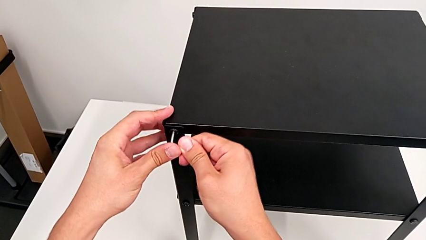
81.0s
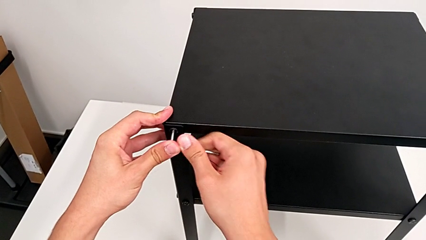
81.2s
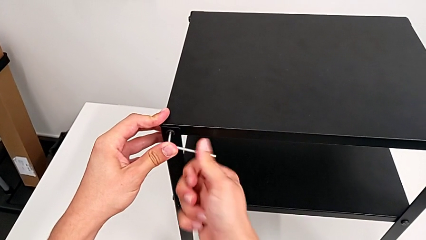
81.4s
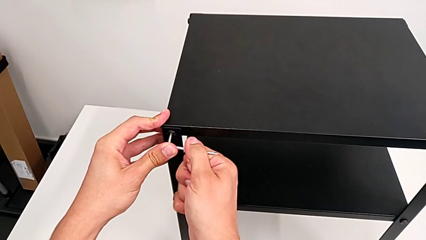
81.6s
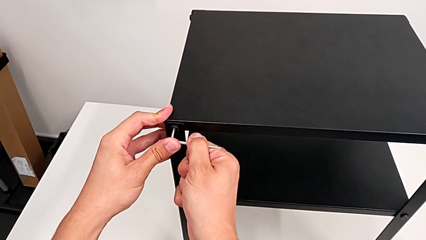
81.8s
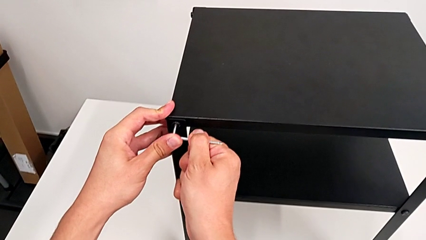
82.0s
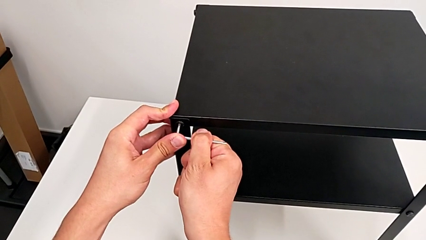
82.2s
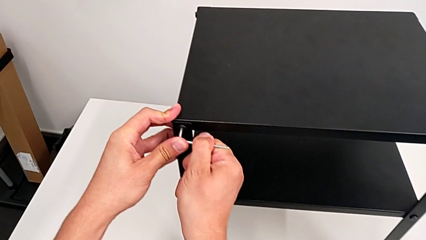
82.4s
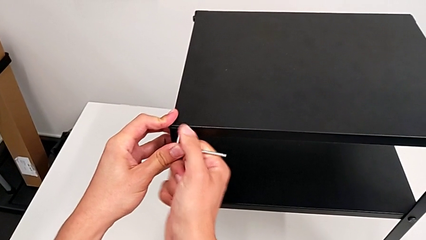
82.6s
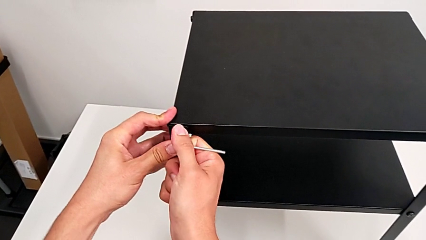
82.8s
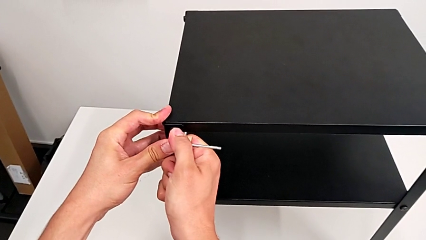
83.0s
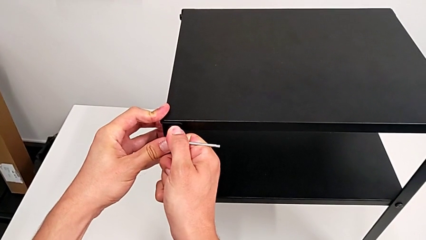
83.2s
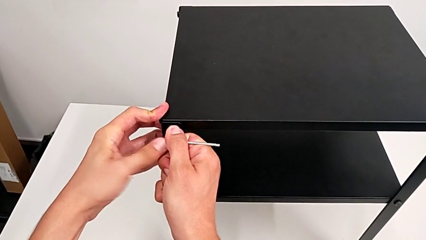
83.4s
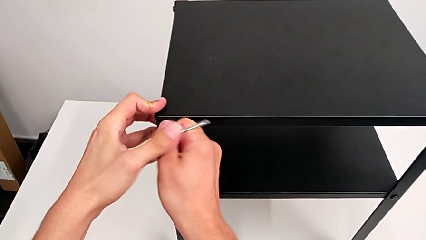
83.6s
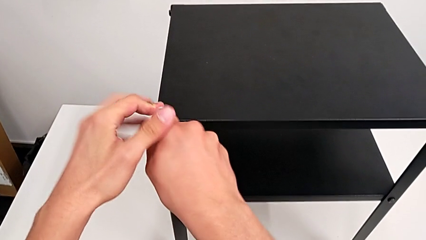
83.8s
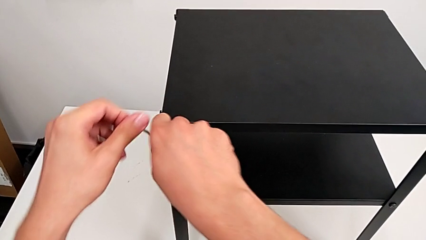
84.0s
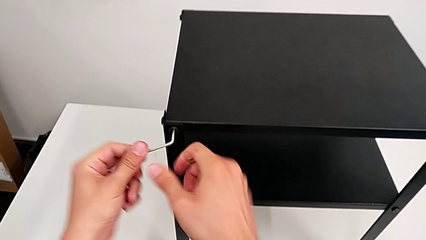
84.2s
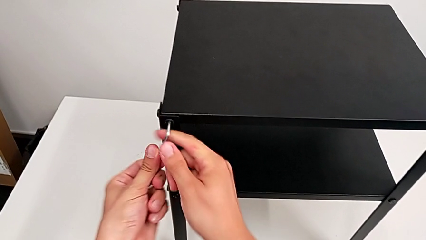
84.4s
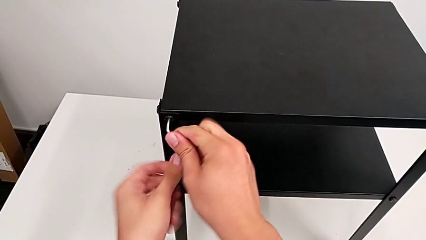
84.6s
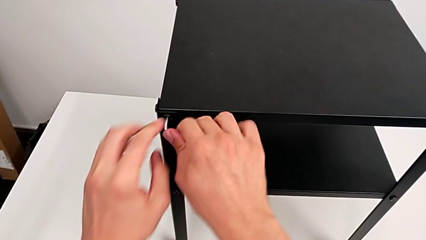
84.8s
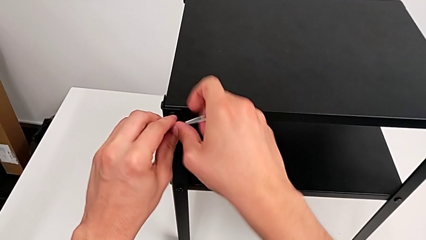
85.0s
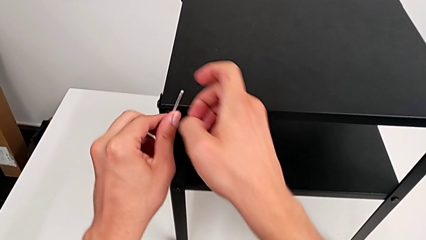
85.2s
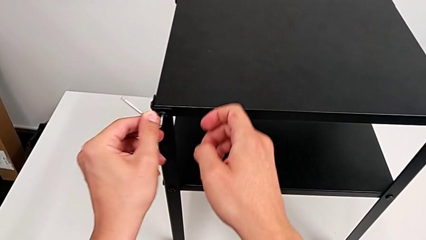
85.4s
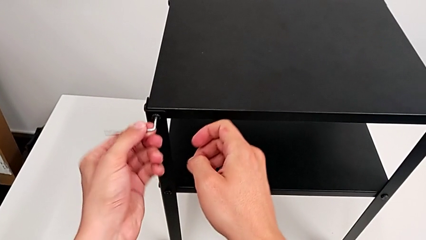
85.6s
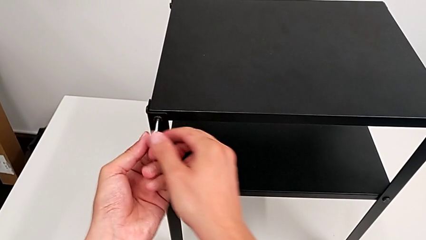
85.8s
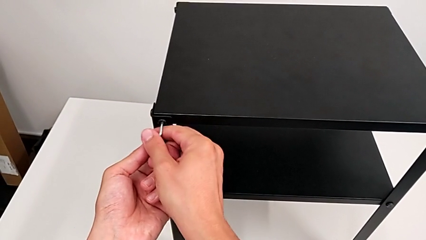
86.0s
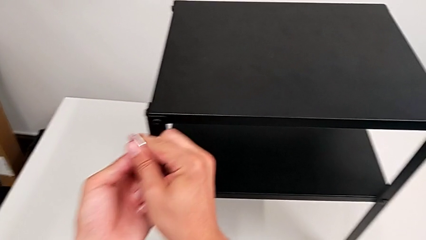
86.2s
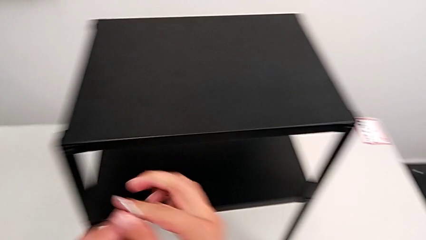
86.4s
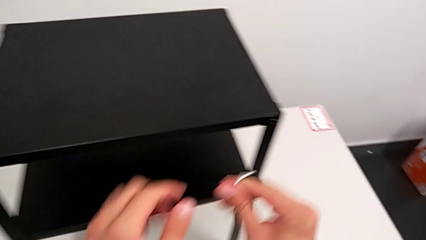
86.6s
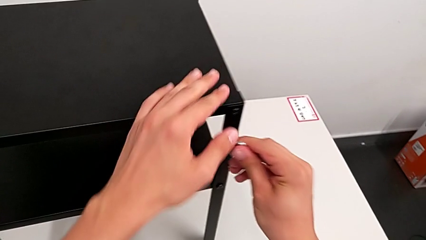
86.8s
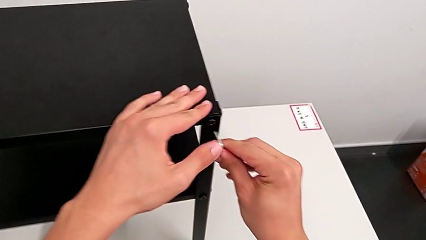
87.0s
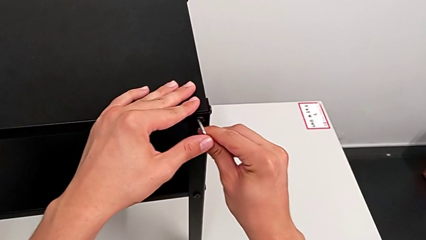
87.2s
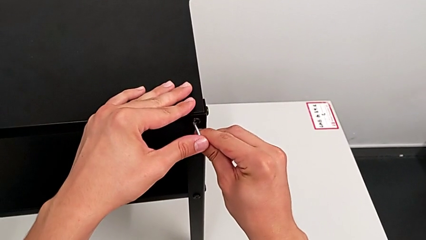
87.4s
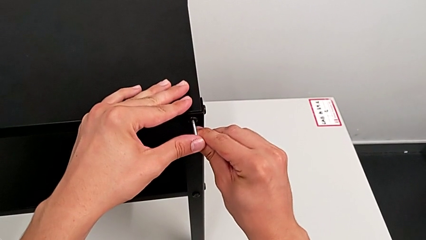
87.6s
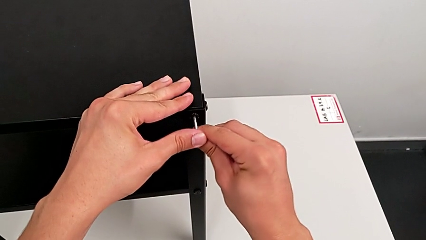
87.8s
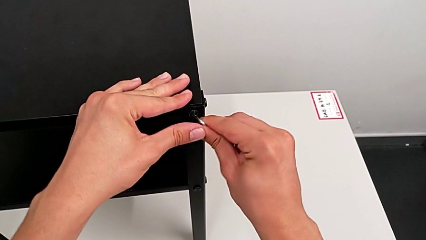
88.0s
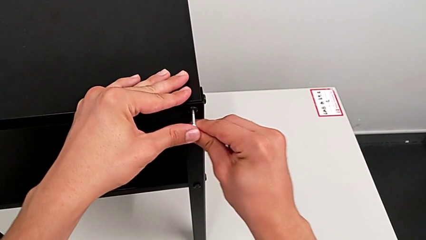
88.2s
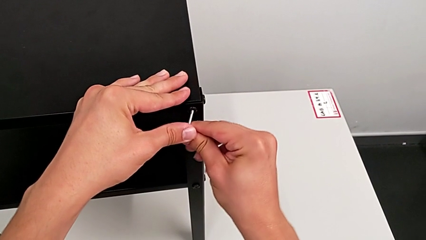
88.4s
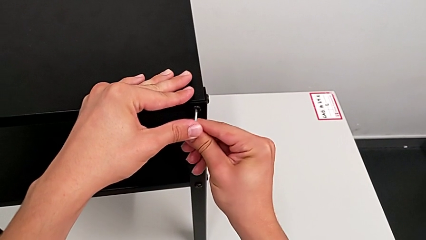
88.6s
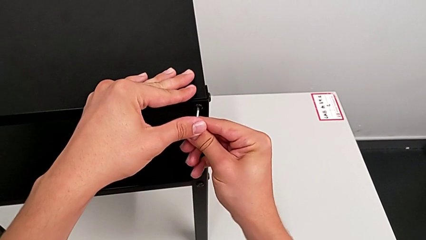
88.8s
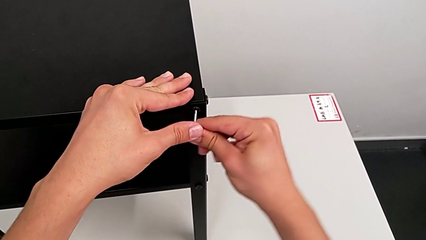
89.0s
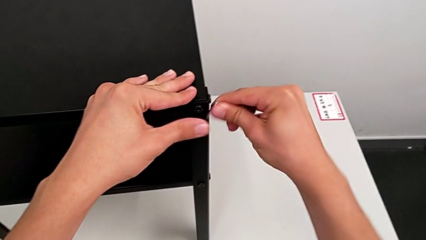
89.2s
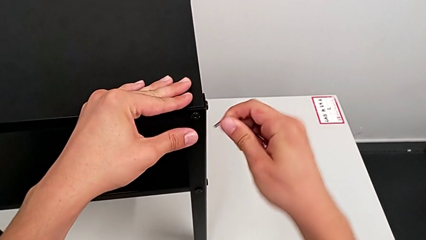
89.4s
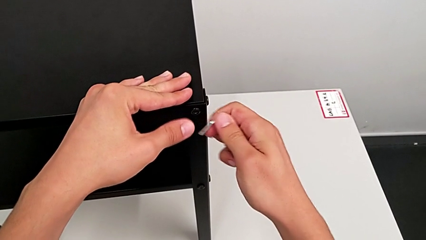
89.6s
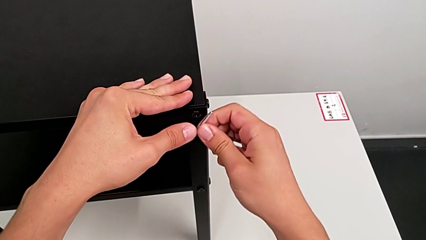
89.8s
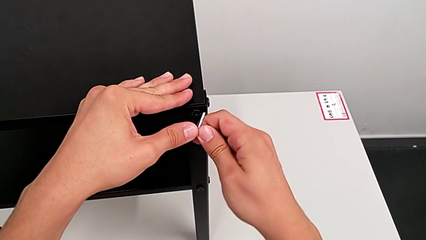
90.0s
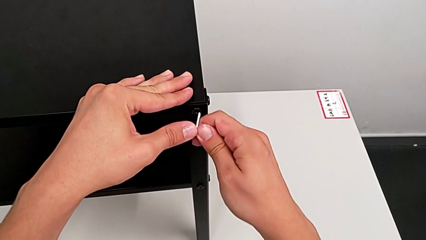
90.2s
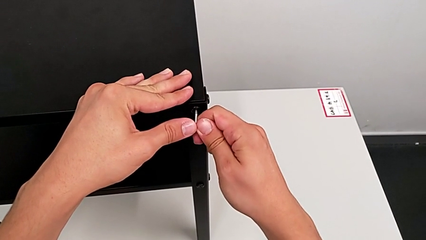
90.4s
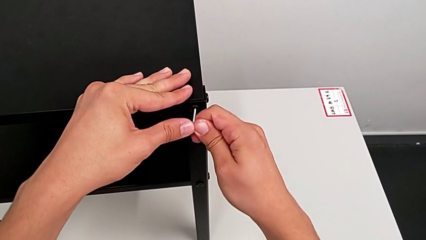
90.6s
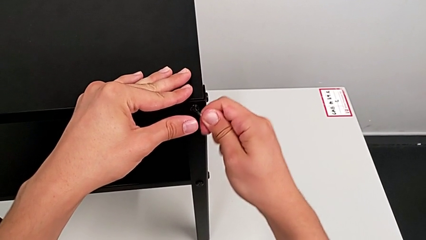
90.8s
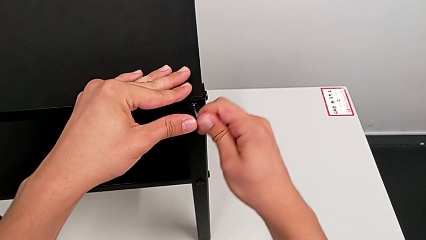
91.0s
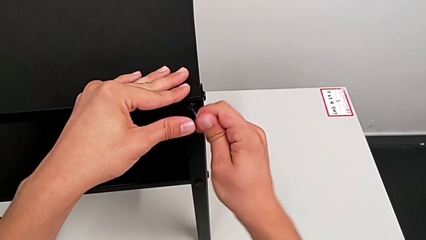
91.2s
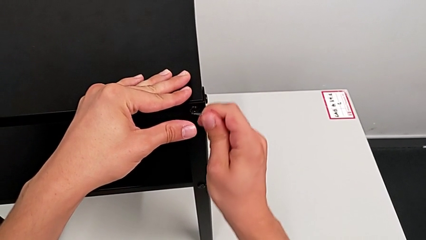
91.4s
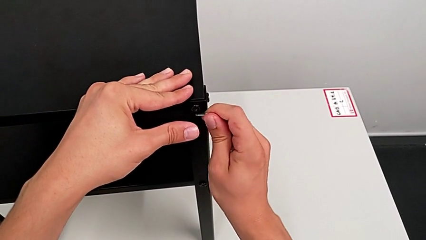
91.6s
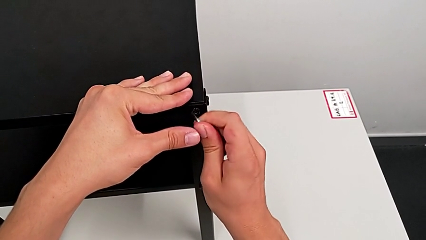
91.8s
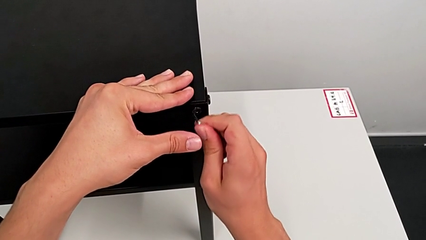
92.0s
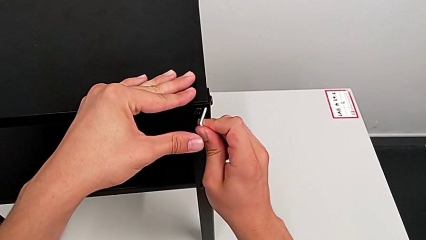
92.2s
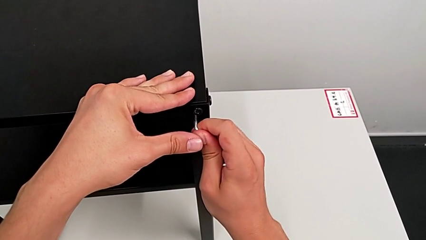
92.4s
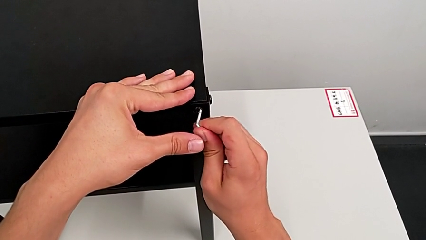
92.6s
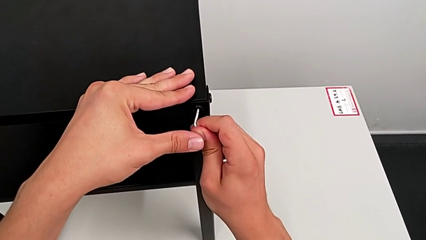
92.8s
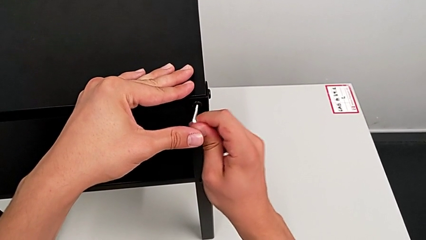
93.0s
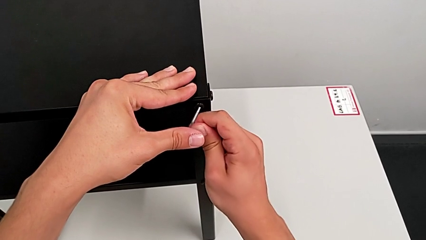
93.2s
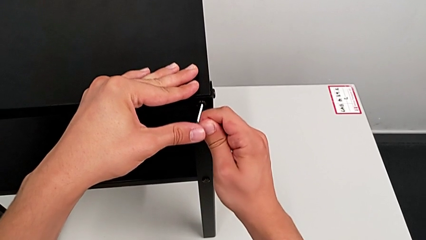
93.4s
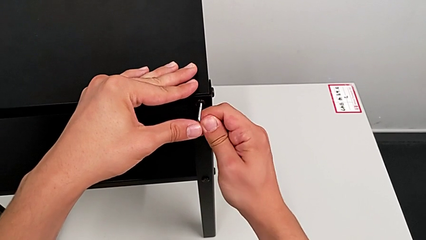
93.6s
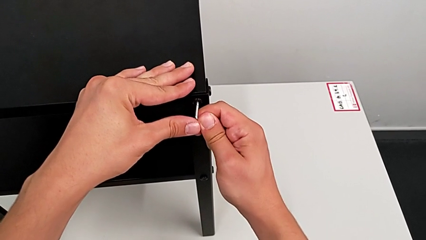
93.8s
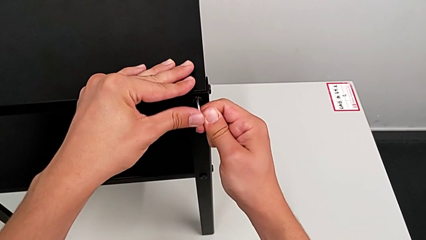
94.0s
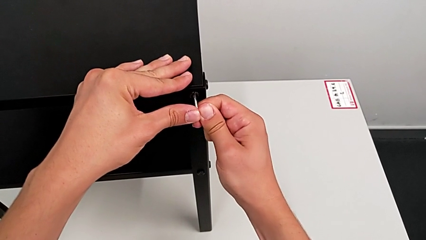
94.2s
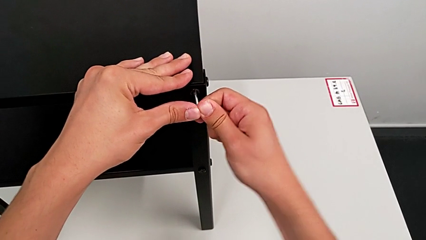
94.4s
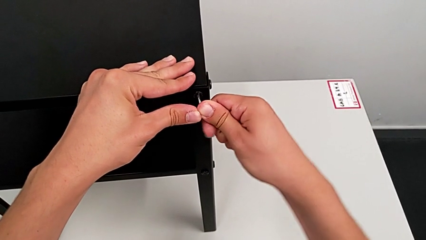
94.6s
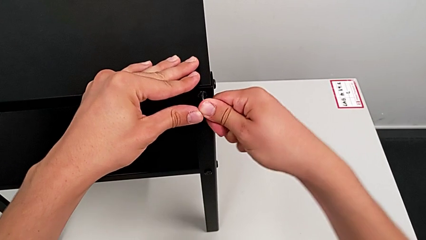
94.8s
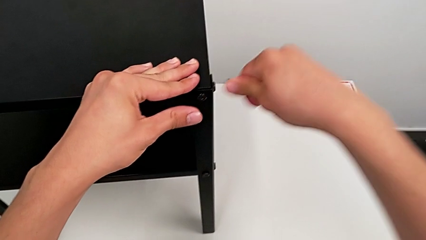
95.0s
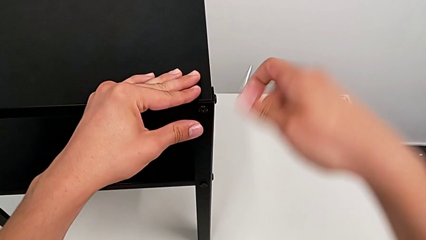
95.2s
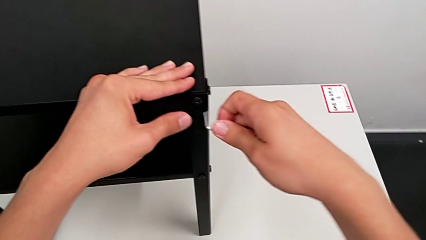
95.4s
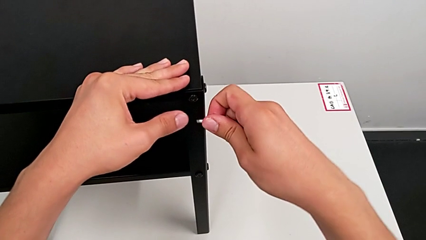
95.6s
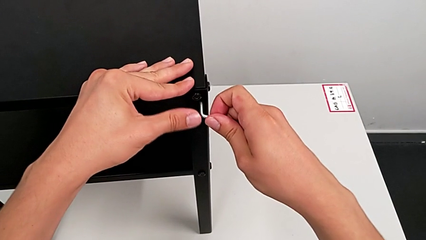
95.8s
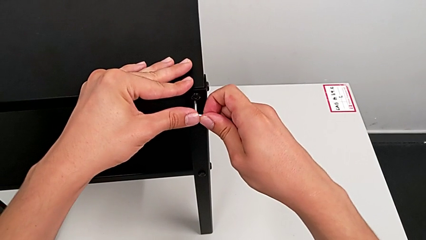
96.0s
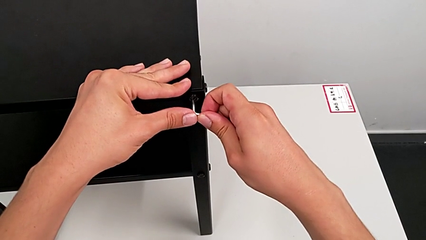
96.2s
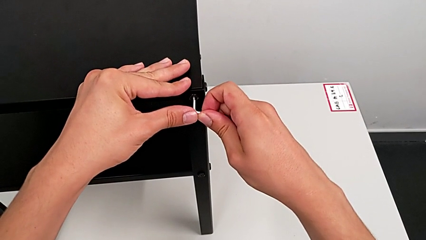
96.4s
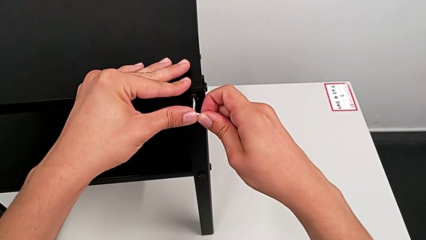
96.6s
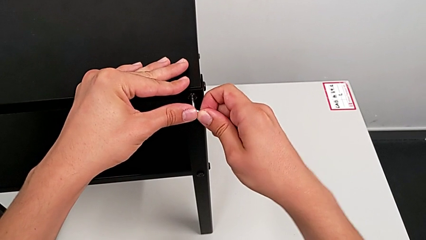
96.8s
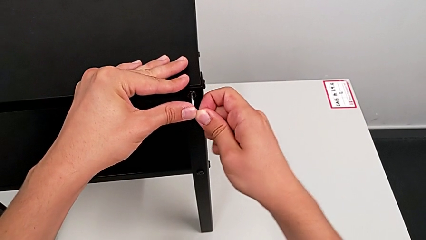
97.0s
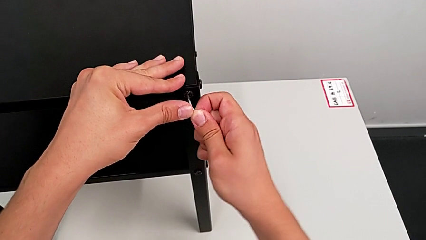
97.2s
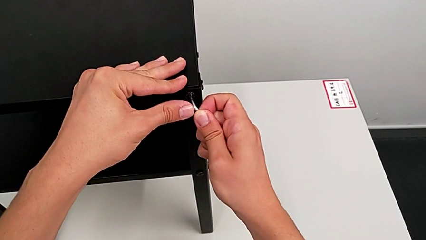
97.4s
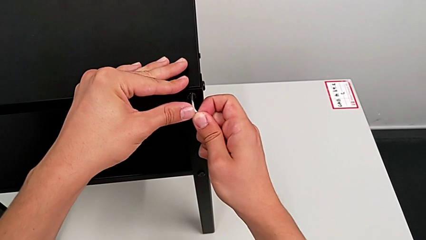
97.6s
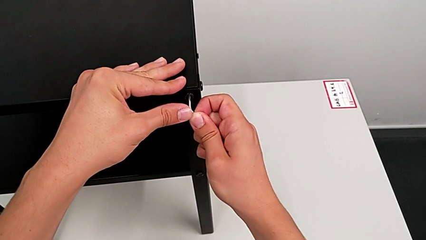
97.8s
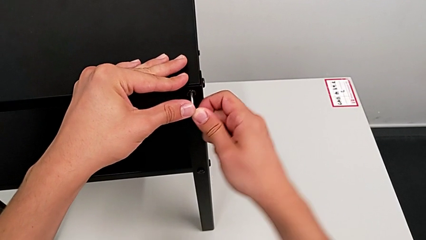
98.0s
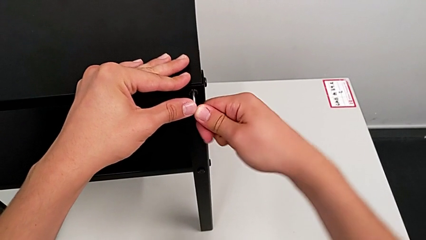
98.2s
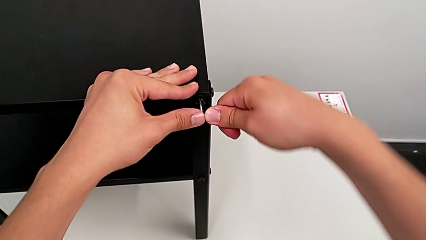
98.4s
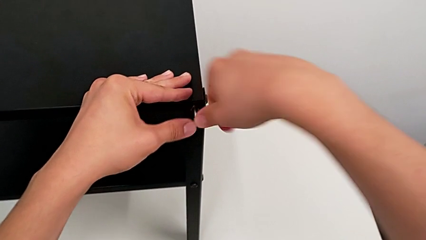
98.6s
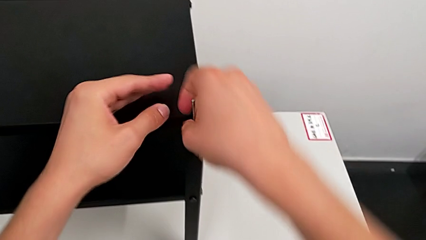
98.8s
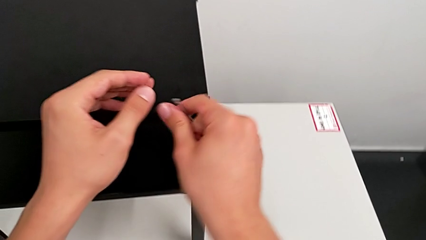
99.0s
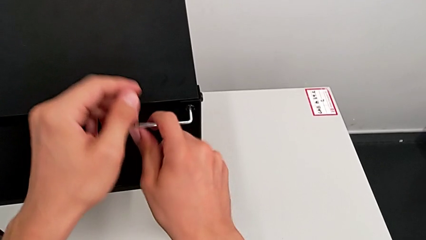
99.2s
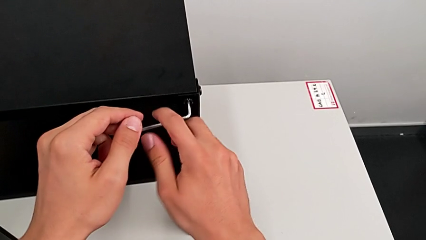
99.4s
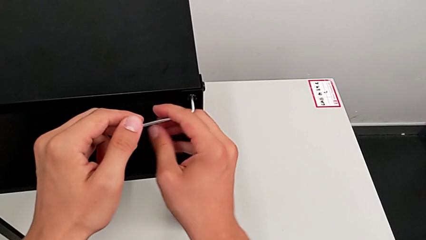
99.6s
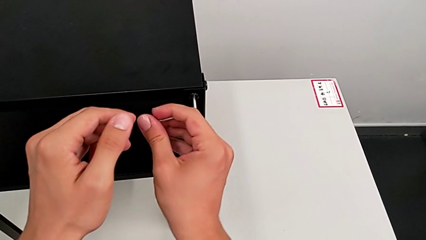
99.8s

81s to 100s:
The camera wearer is loosening the hex socket heads. They unscrew the hex socket head, withdraw the Allen wrench, insert it and begin to unscrew the hex socket head.
